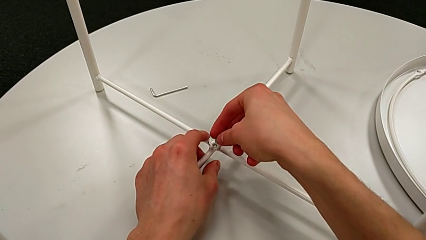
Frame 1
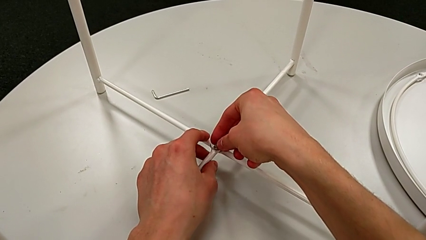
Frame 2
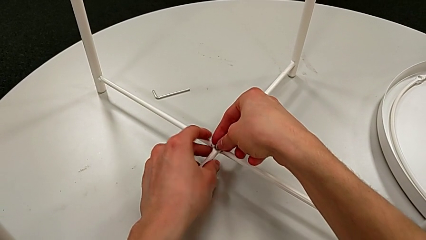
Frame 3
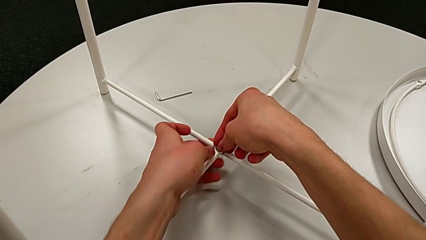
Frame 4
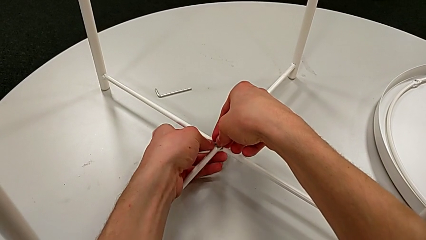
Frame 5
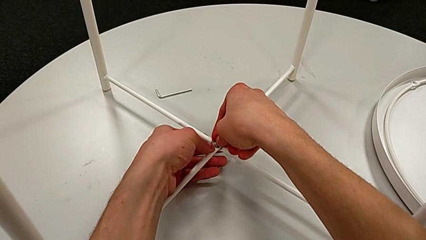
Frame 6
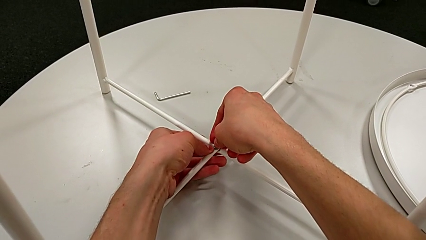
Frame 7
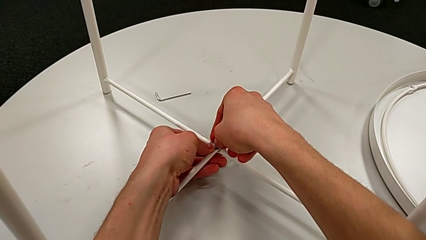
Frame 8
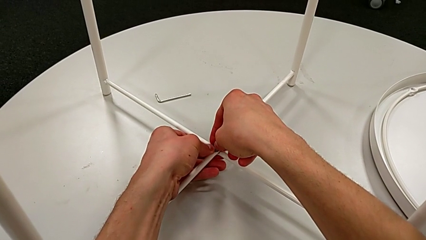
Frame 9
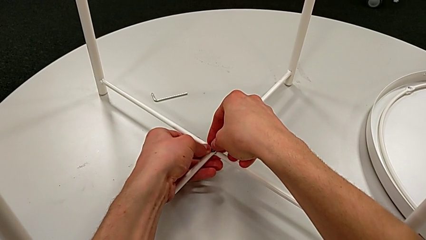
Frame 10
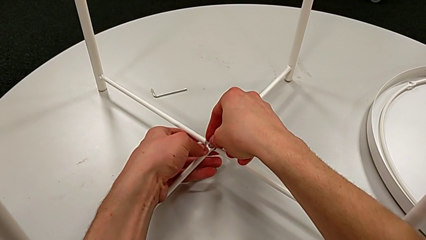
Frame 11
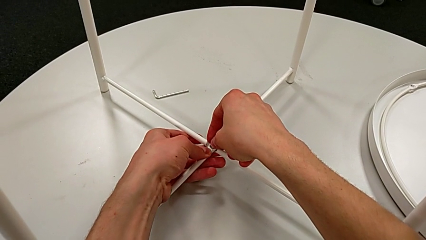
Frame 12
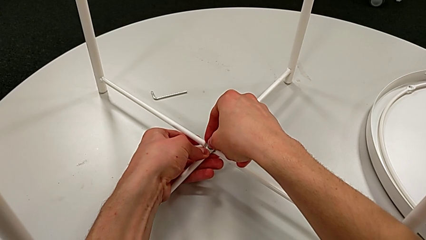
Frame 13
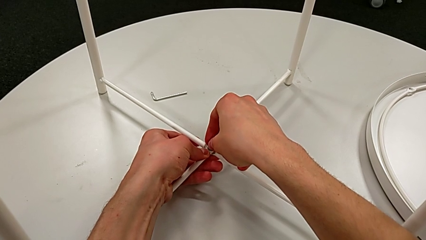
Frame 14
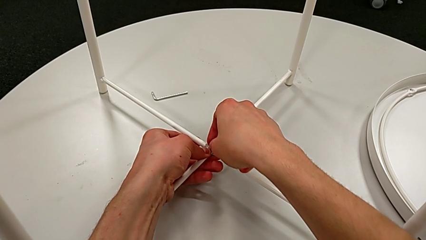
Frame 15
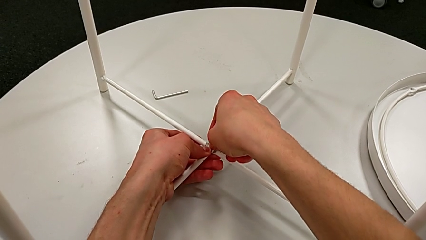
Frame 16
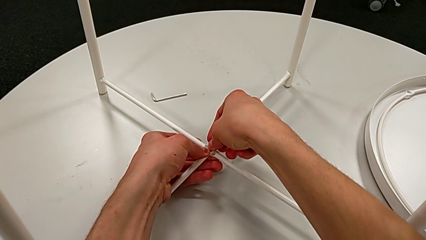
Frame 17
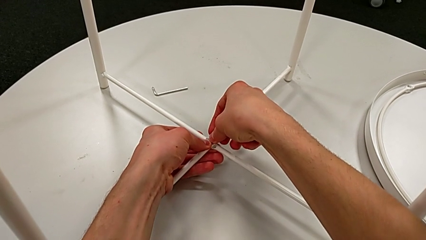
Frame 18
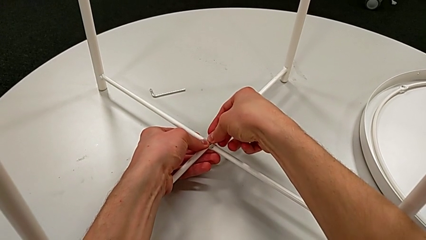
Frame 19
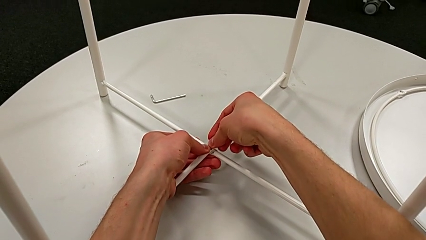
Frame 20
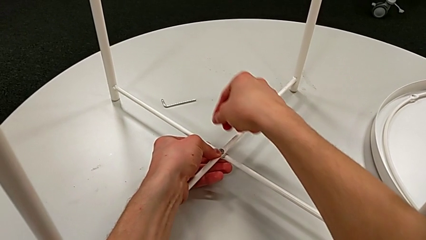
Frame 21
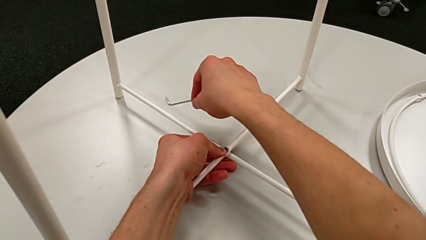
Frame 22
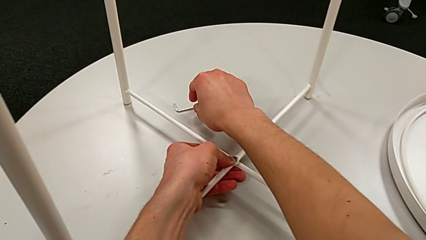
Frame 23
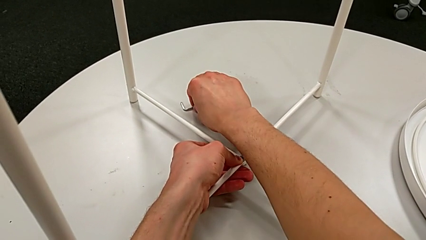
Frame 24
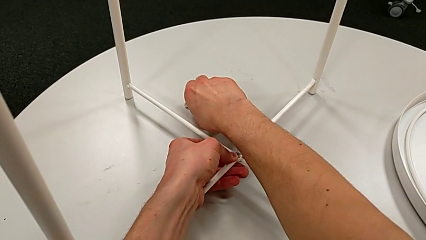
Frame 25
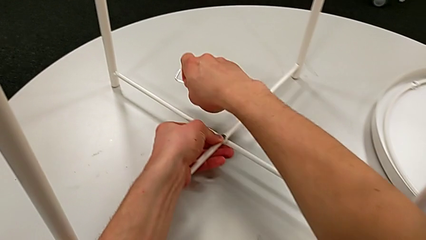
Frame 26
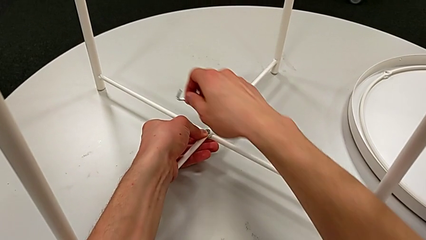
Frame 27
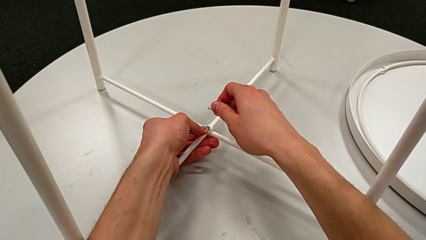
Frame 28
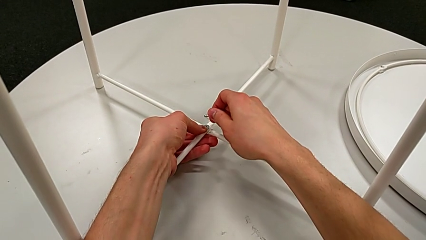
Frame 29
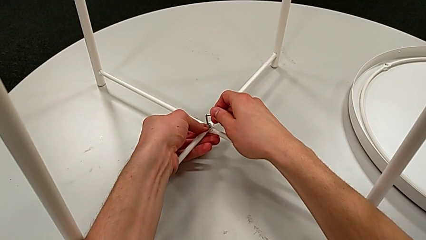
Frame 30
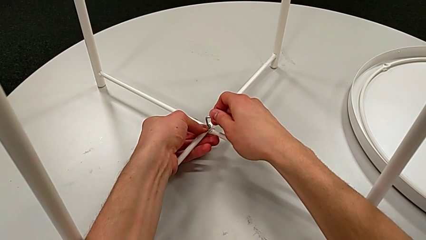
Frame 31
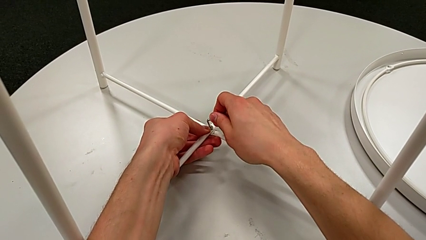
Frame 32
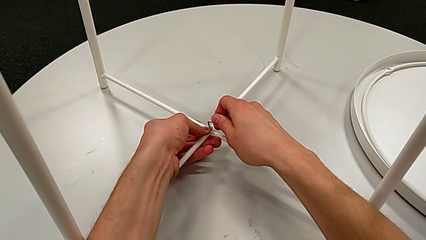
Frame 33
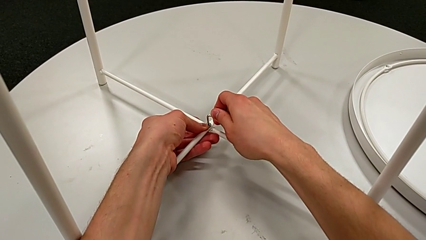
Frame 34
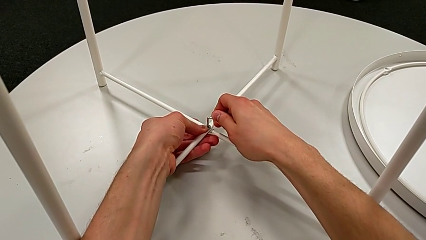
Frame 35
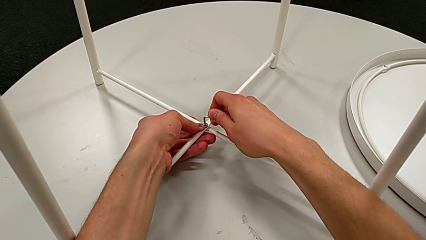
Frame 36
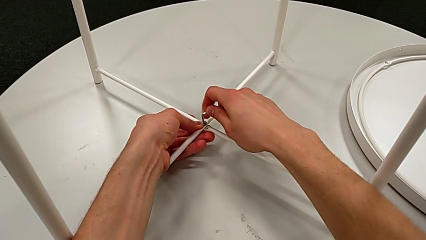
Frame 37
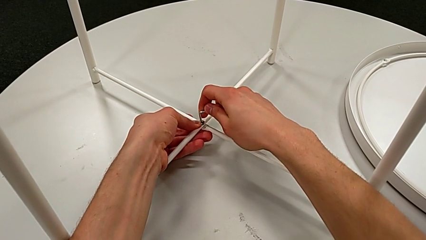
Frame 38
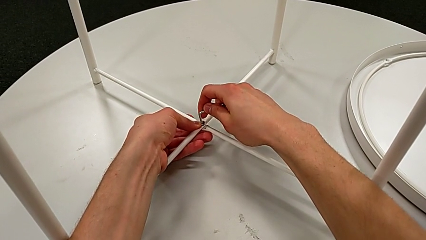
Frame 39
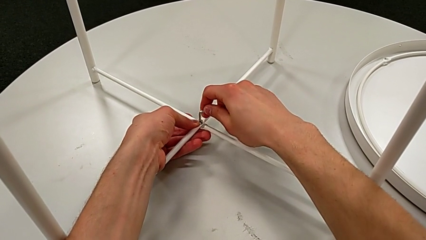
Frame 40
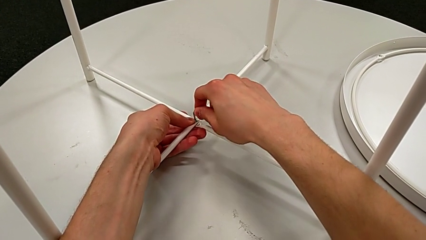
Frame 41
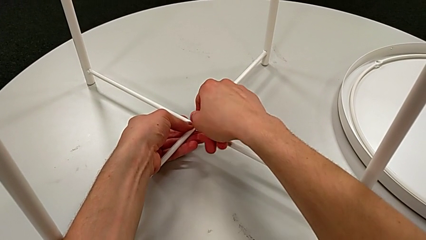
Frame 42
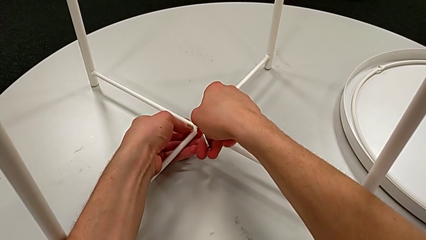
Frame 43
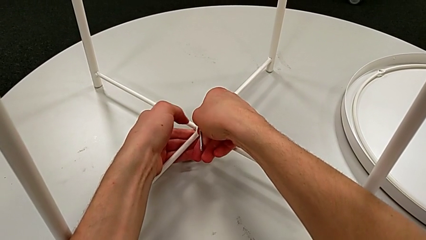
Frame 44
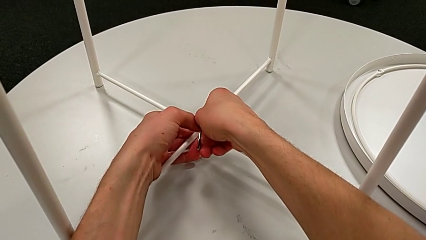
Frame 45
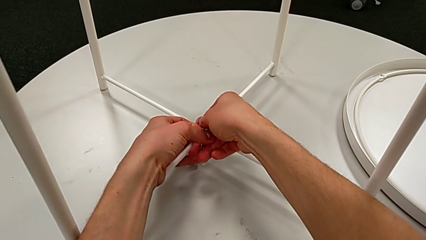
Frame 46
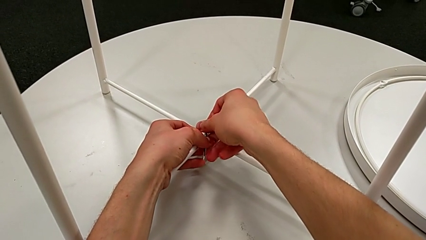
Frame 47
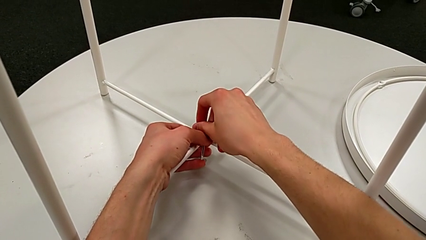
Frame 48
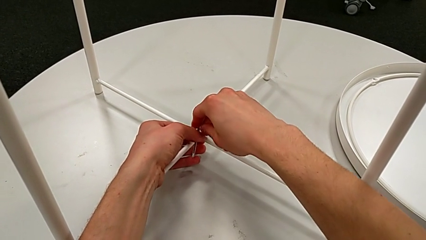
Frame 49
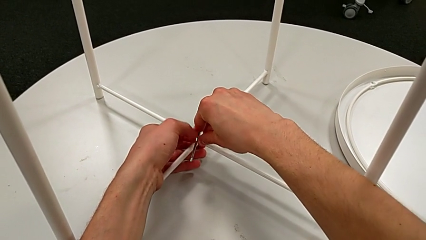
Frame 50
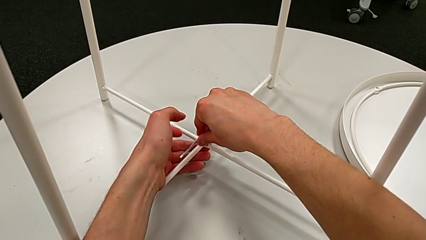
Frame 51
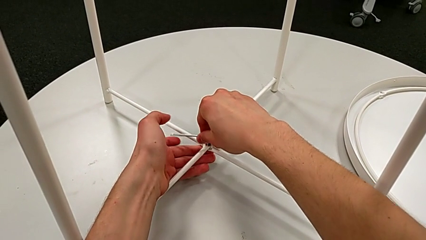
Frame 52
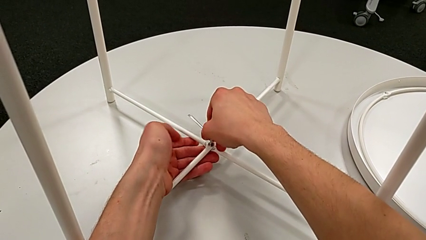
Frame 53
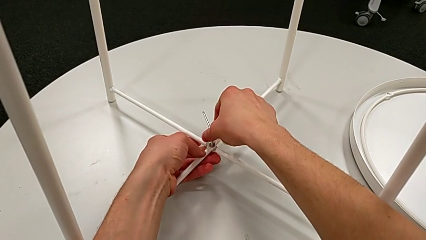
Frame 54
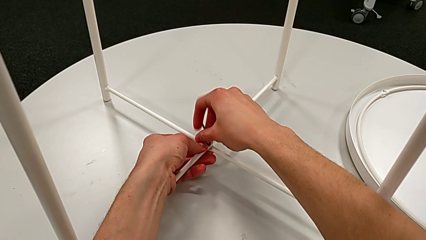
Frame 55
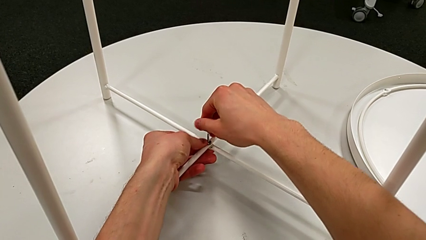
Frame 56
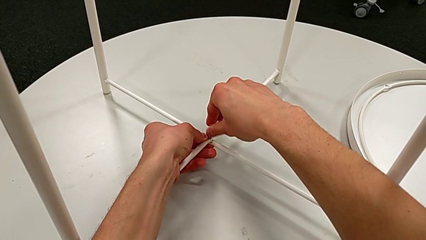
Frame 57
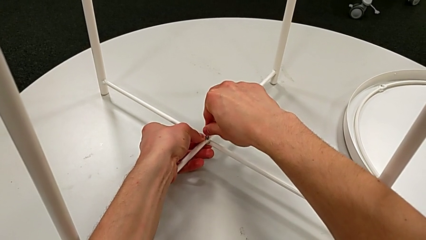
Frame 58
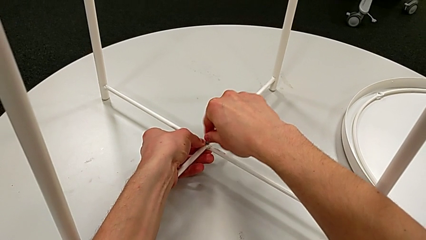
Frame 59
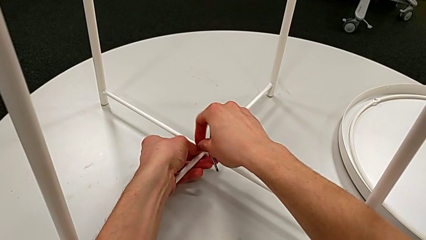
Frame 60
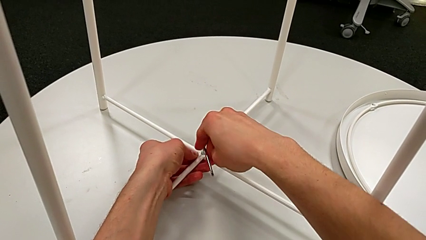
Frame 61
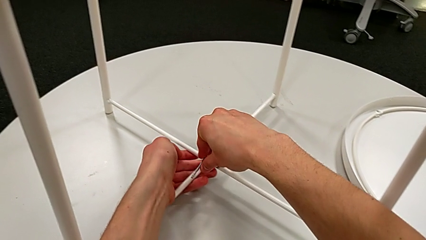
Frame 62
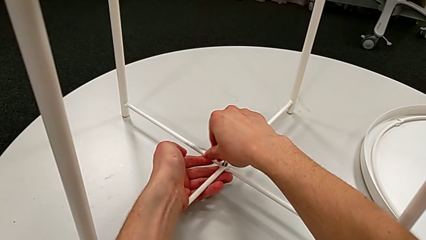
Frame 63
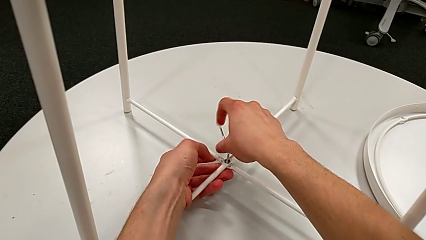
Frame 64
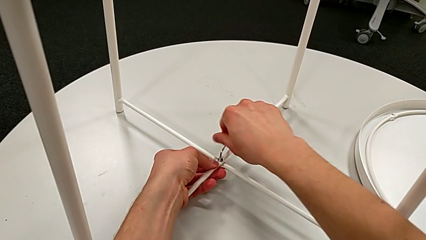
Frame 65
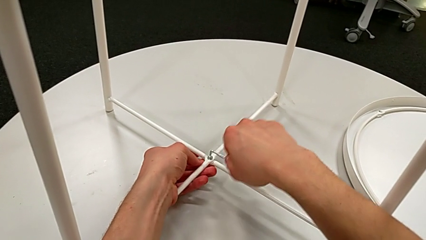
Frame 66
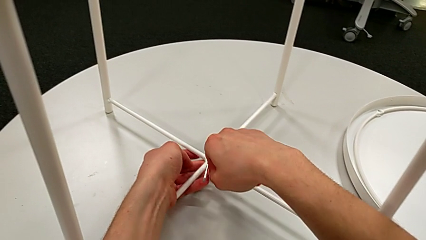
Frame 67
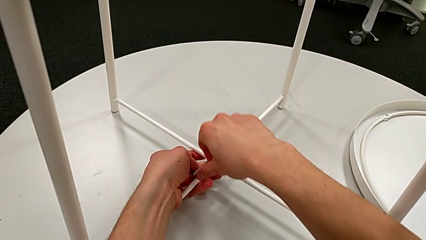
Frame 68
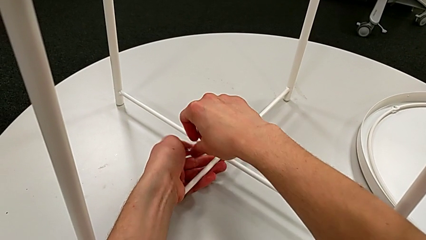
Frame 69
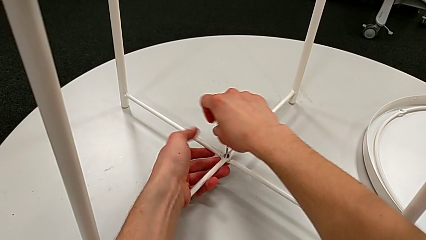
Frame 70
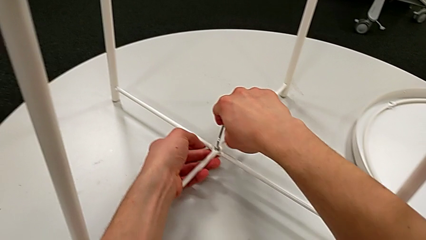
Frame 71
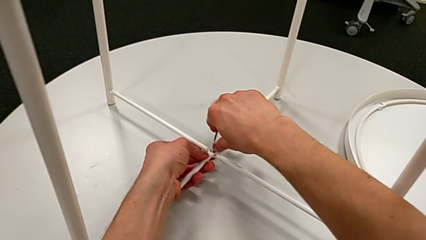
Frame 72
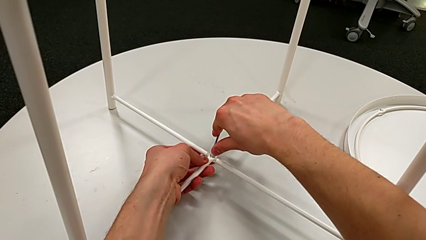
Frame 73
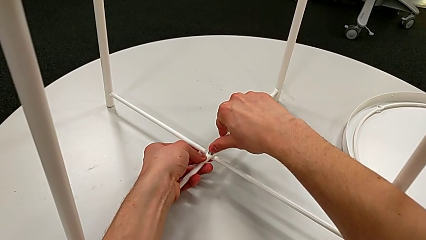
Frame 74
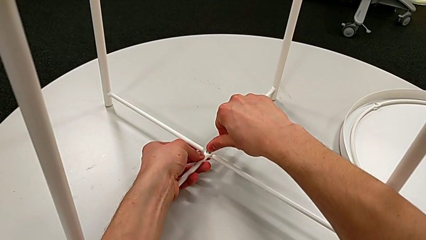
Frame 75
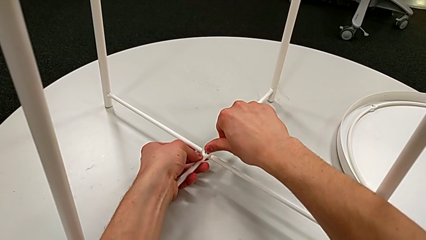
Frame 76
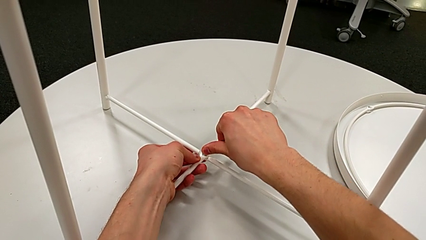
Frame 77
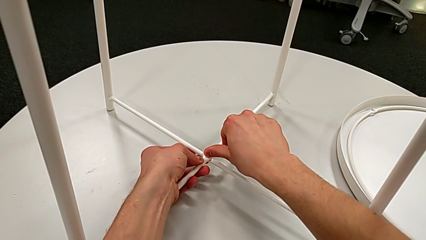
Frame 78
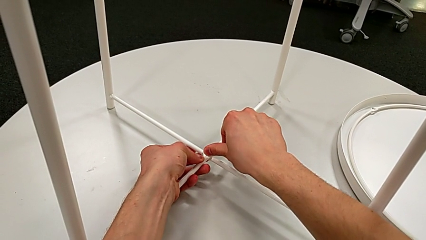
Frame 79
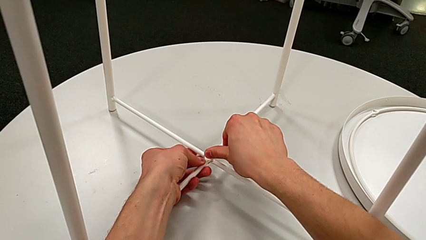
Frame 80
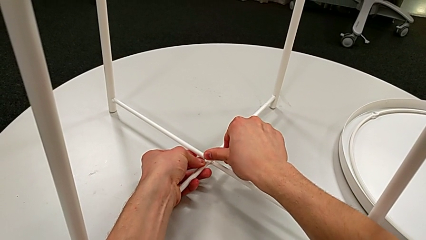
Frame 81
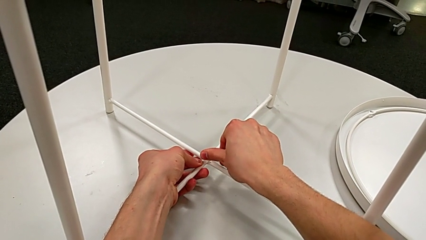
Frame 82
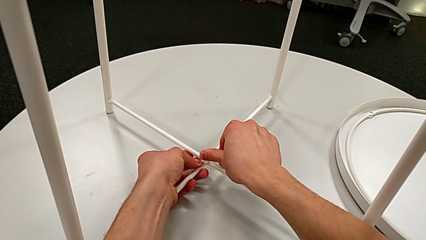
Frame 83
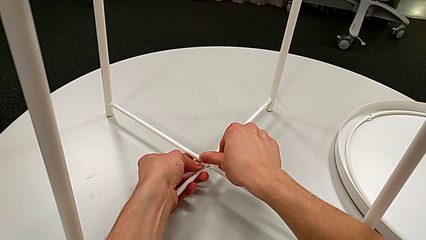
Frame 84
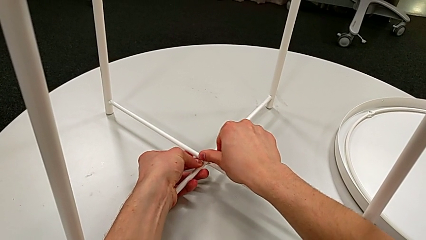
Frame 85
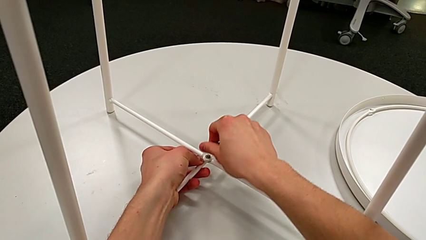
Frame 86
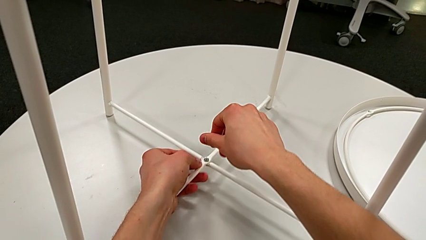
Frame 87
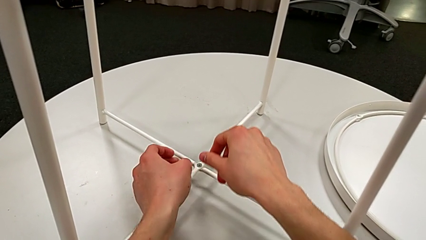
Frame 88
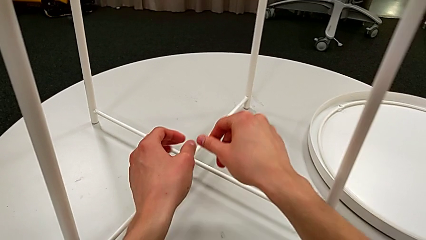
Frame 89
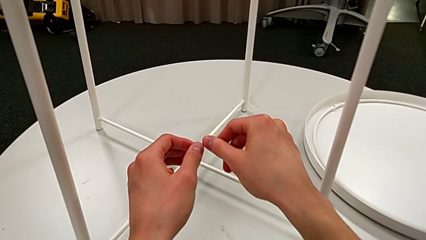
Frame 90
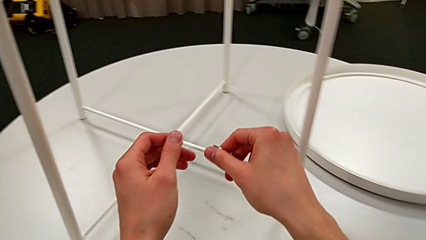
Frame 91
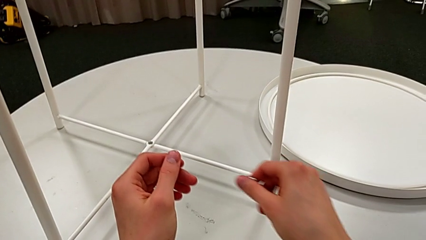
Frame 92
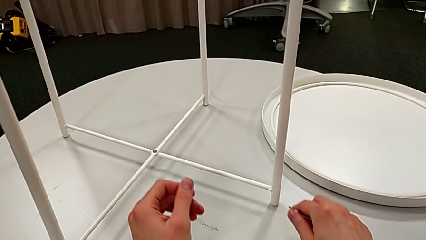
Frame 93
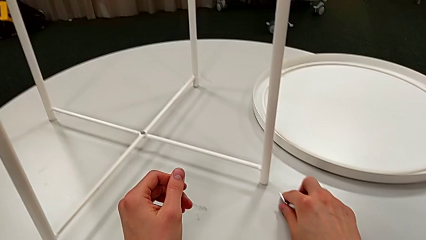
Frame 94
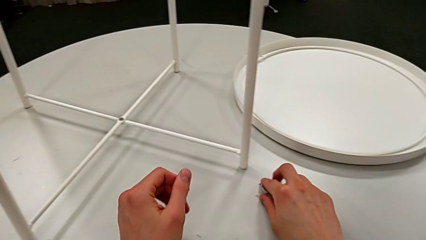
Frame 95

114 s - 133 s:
The camera wearer is assembling the bottom screw. They insert the hex socket head, grab the Allen wrench, insert it, screw the bottom hex socket head, withdraw the Allen wrench and place it.
